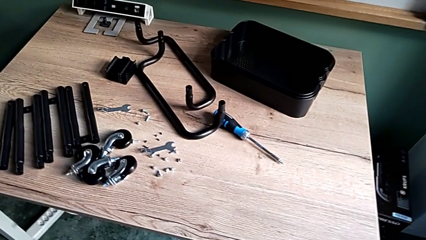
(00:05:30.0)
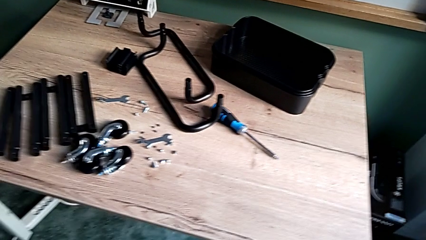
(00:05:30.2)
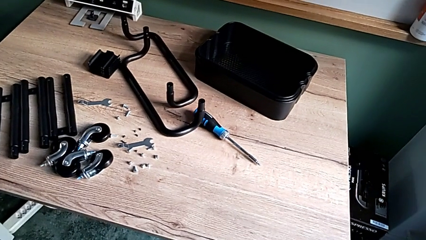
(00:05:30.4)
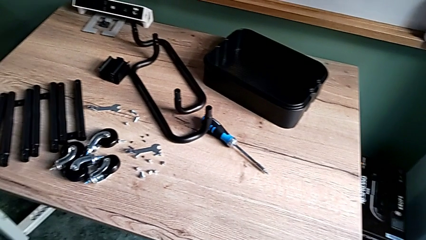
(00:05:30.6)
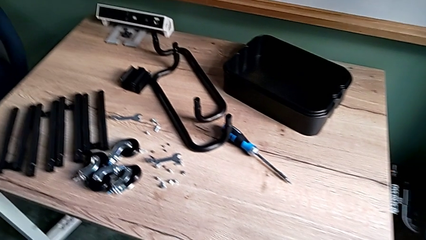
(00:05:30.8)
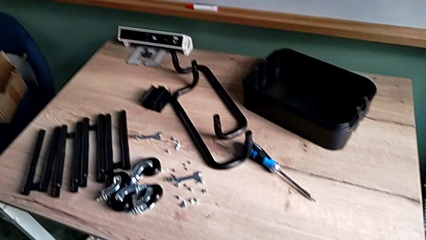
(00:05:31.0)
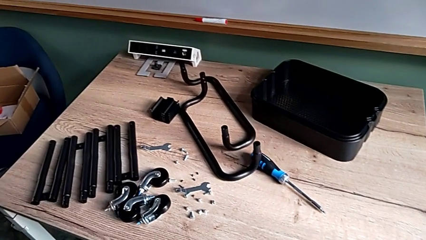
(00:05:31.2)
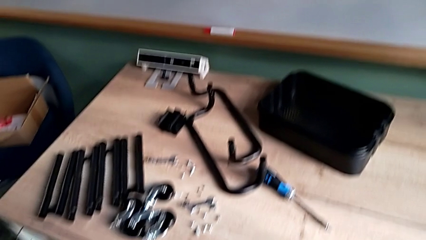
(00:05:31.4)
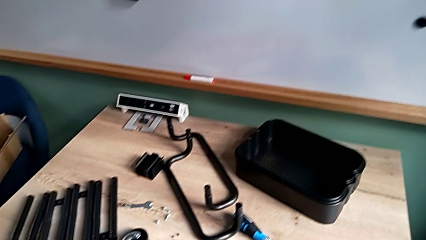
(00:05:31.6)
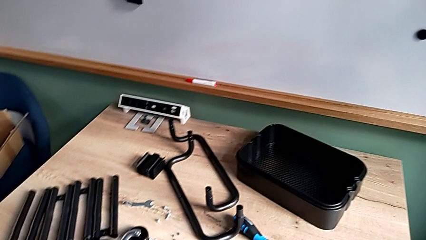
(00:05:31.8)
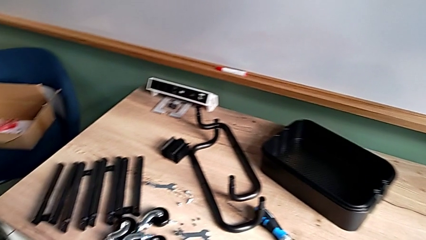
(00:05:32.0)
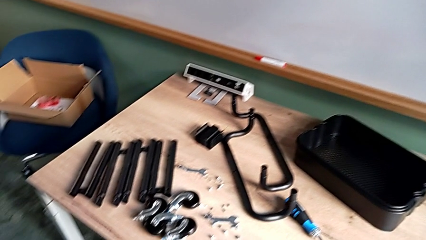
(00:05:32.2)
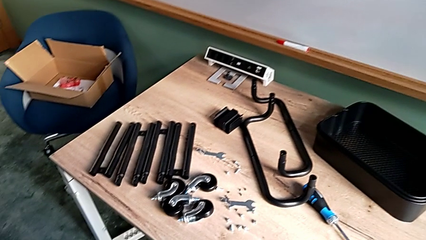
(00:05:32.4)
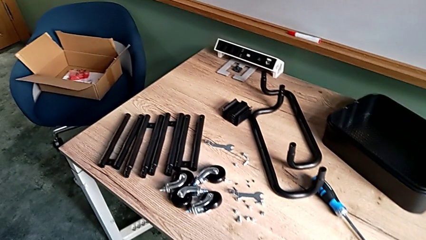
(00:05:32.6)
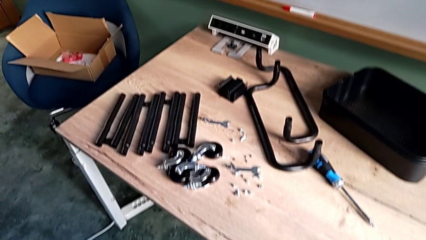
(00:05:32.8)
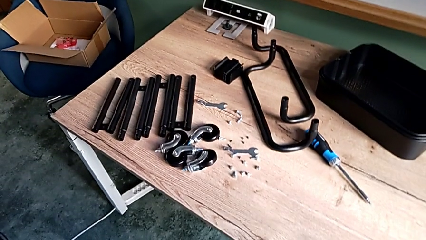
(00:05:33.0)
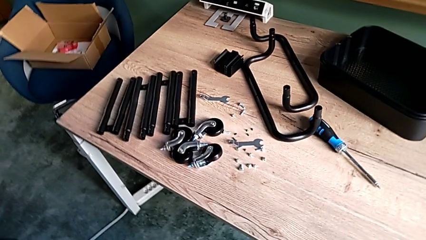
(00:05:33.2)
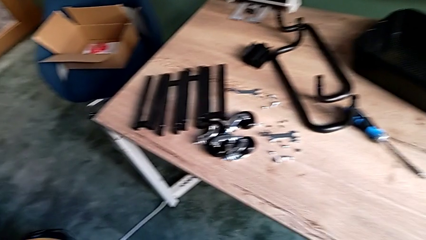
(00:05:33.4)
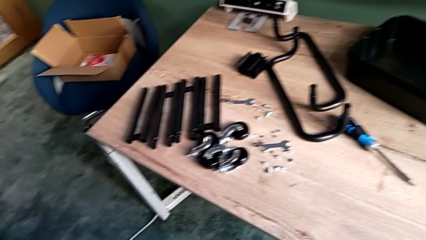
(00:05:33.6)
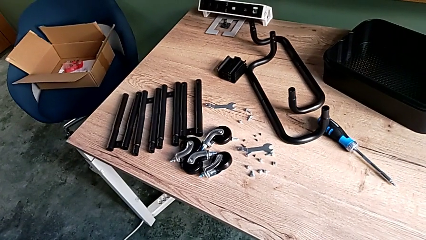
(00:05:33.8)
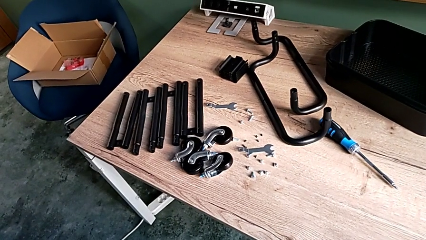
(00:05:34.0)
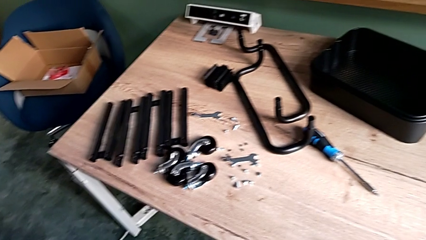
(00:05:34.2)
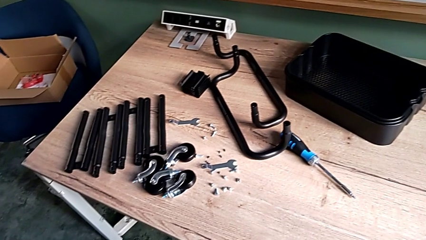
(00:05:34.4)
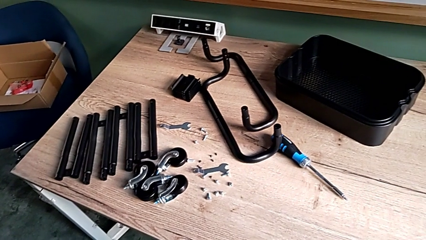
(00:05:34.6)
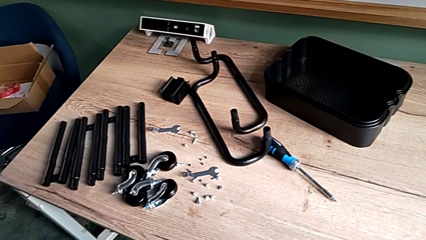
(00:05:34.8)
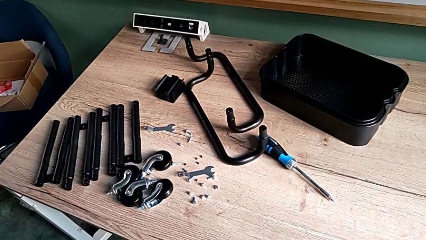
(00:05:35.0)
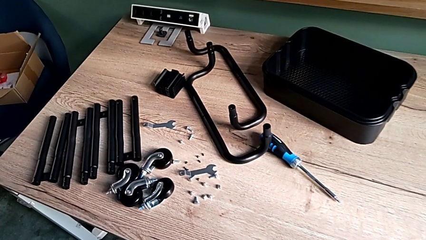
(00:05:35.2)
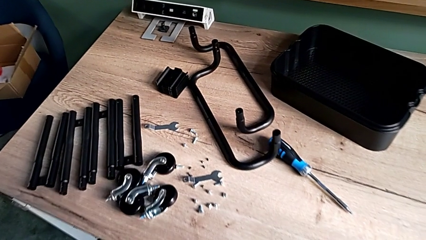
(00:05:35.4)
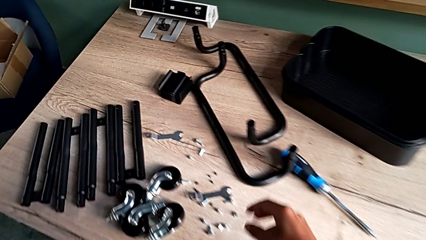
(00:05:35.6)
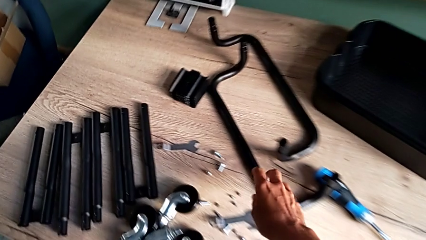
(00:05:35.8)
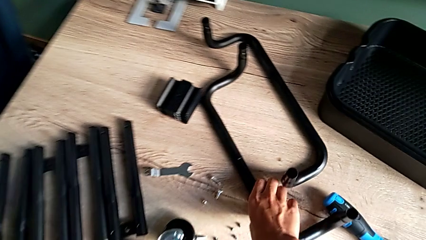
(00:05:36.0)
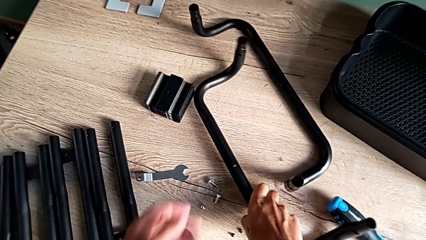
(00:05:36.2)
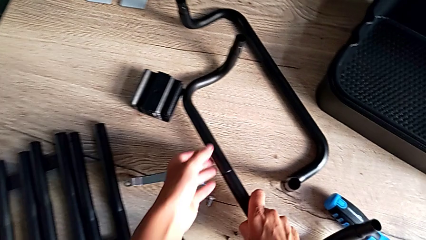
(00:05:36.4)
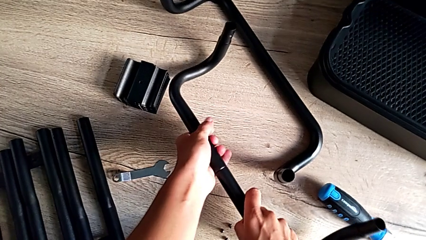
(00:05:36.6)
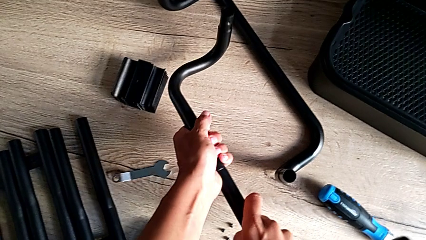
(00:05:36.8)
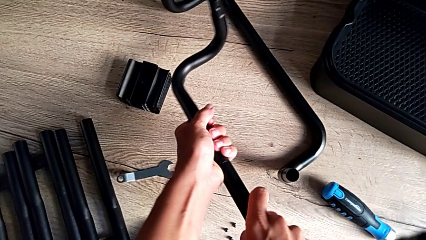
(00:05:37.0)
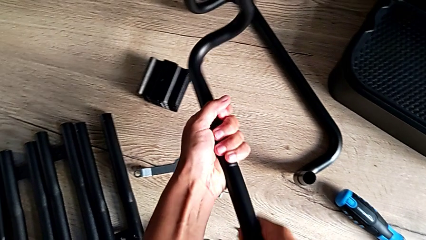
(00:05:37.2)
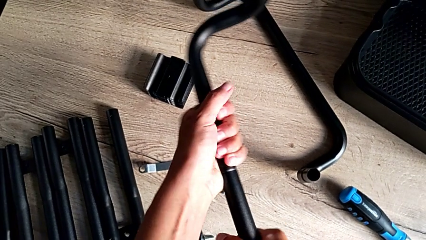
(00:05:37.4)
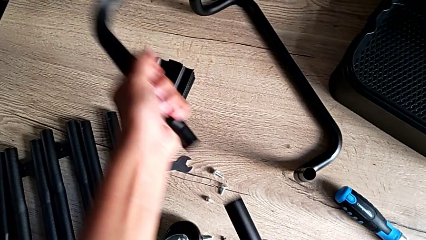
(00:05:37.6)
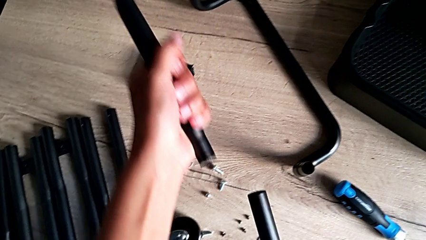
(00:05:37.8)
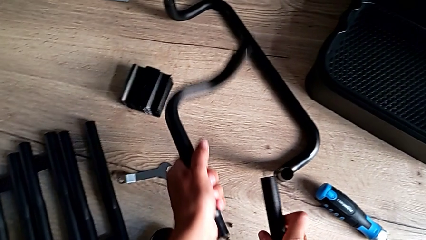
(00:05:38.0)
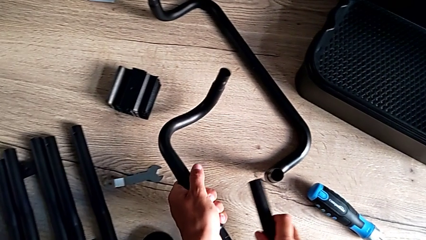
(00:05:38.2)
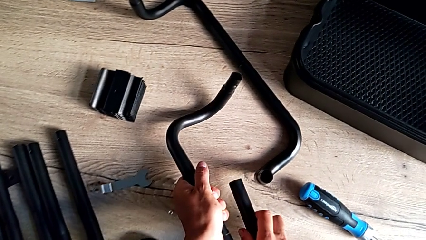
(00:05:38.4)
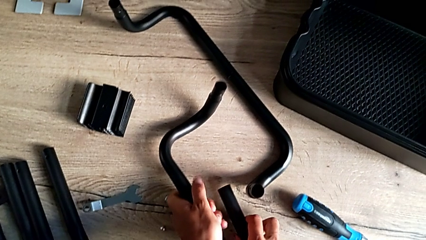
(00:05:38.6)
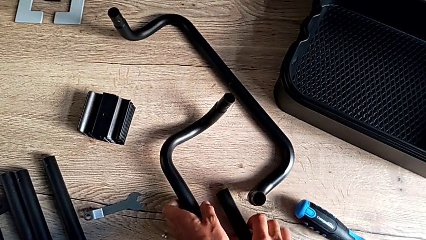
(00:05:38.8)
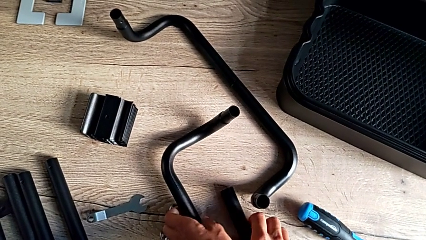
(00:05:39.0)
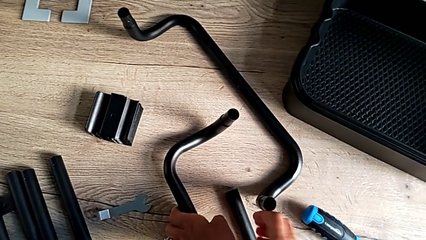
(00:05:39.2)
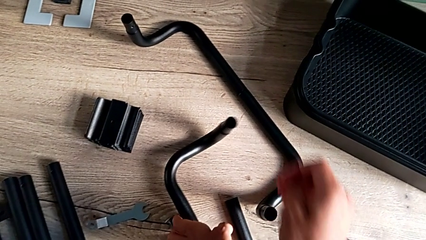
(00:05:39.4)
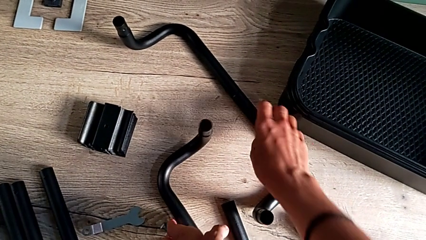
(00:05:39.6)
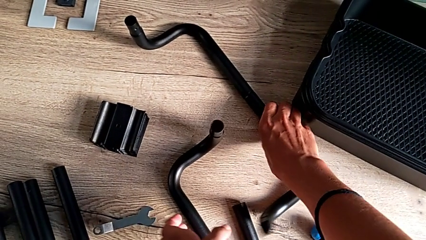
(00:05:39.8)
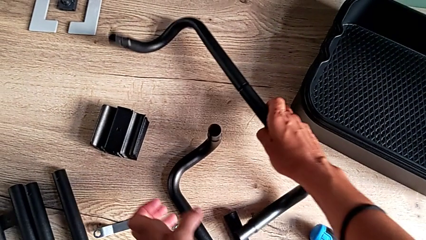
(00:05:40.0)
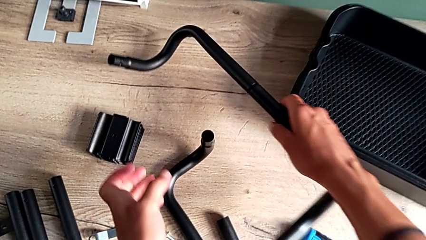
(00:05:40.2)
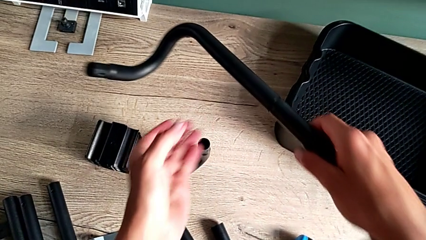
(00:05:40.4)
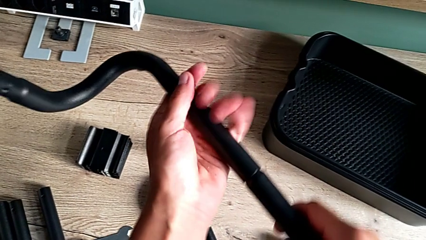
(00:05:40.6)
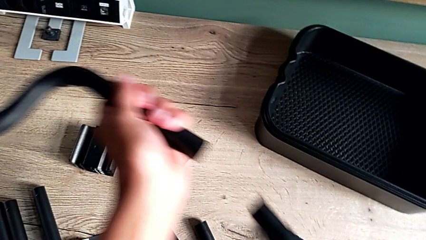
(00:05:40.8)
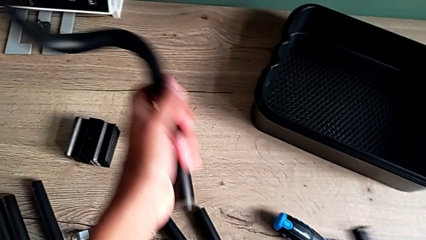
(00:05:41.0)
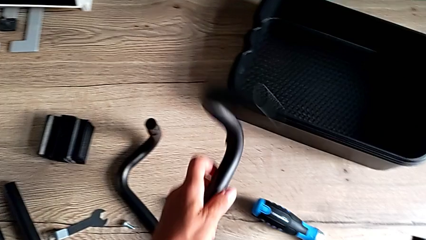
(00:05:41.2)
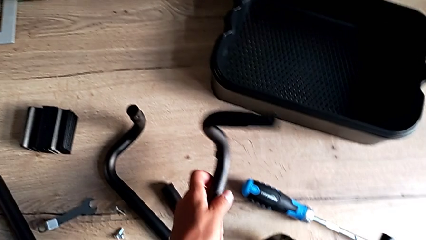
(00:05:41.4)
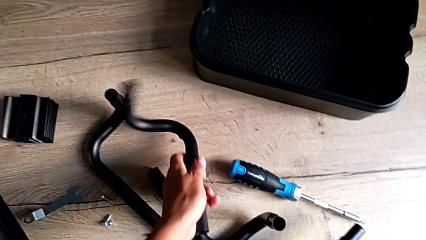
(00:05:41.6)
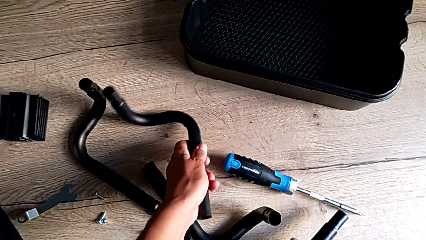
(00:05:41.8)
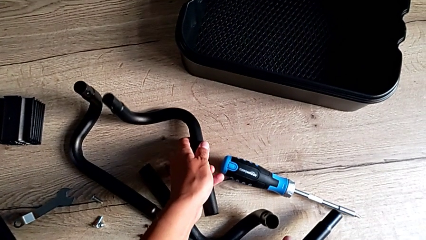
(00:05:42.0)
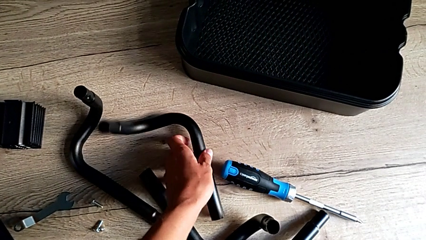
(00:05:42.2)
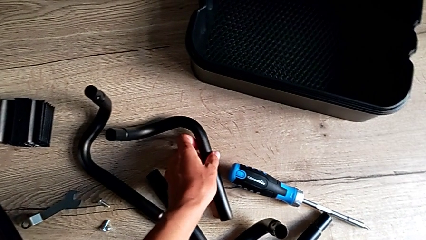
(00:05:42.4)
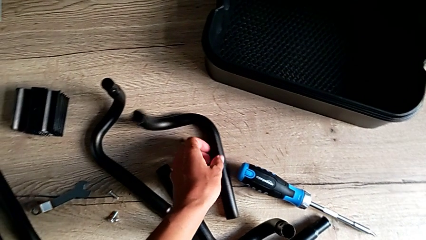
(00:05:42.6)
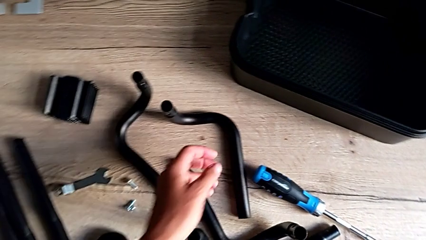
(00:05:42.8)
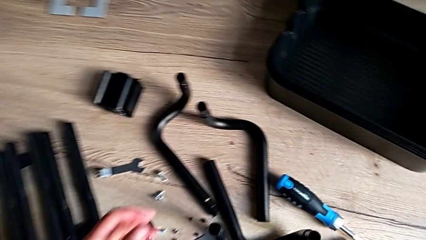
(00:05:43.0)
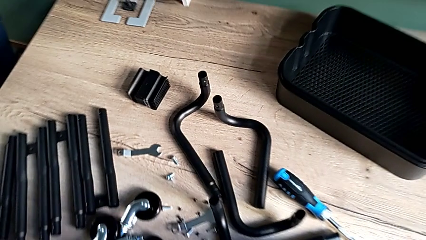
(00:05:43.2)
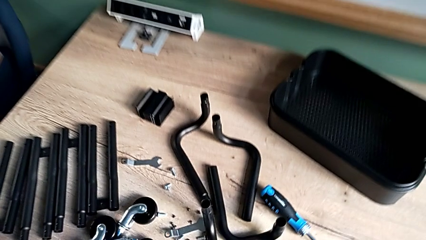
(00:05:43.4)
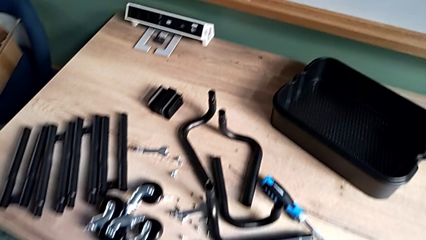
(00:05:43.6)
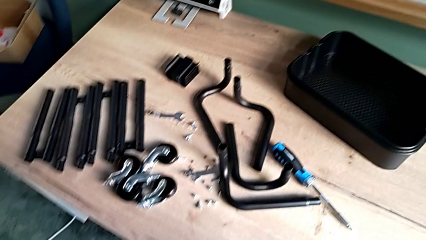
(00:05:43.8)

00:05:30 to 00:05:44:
The camera wearer disassembles the remaining legs. They approach the first half frame, grab it, disassemble it and place it. They grab the second half frame, disassemble it and place it.
